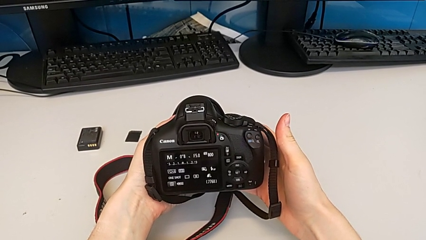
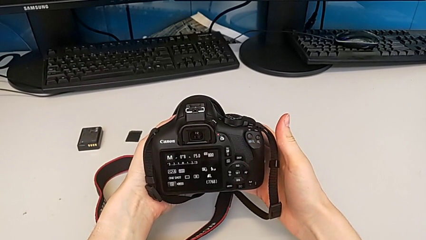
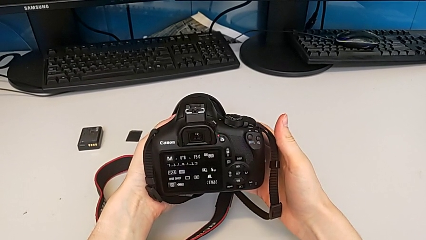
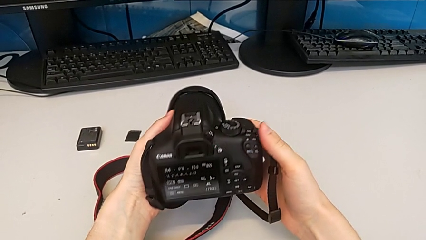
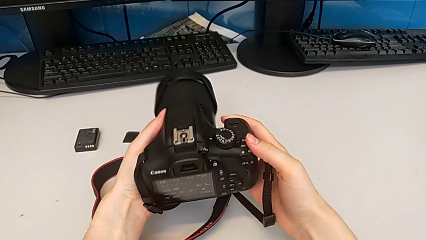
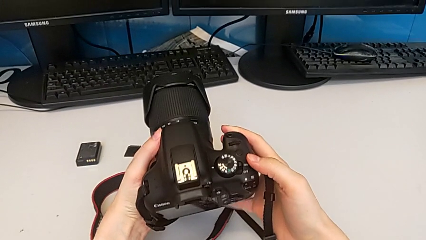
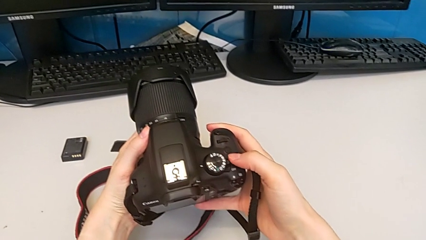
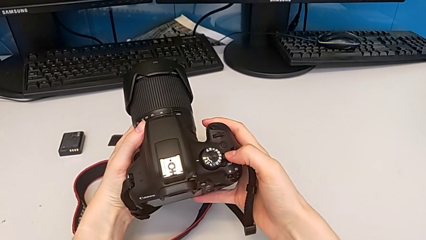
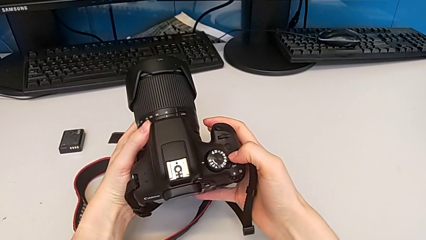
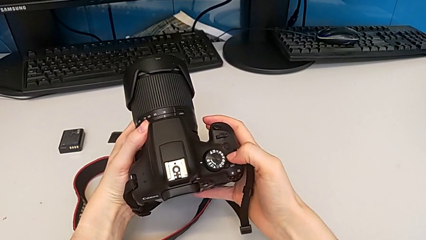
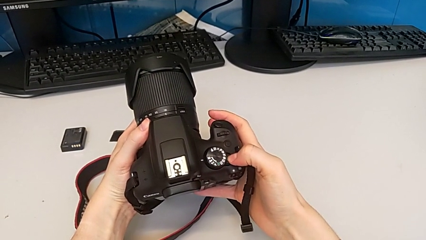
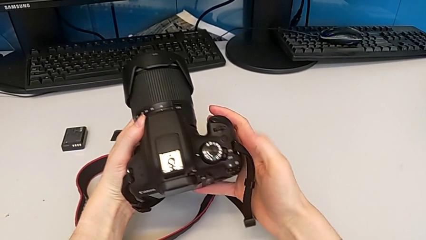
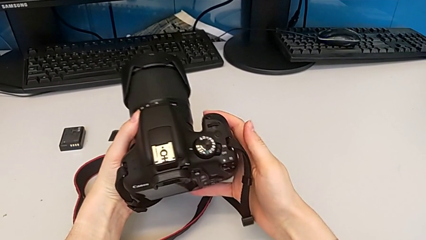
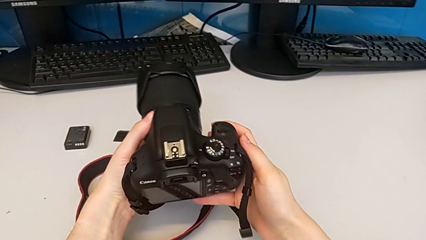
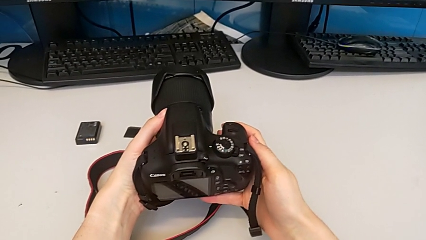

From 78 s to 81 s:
The camera wearer turns off the DSLR. They rotate the DSLR and press the rotary switch.

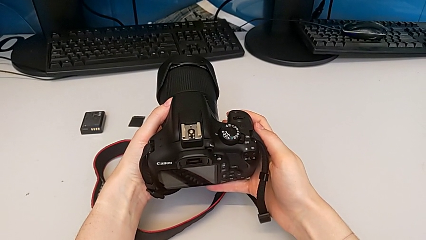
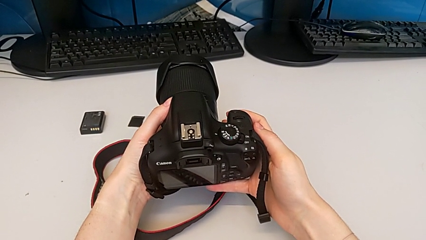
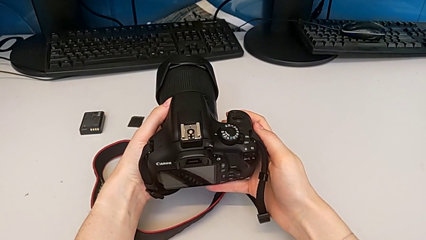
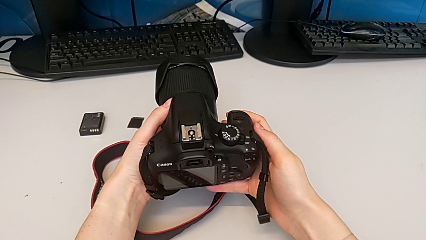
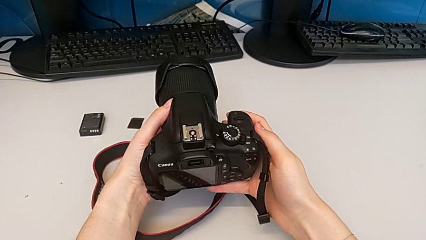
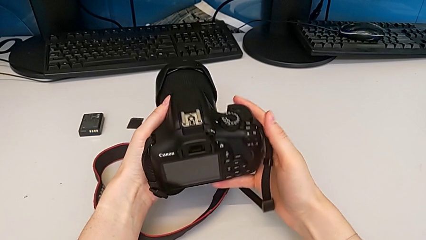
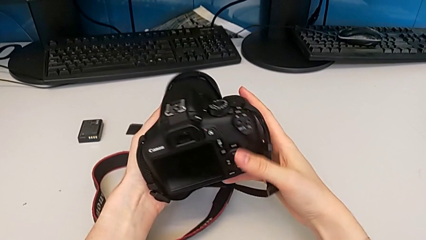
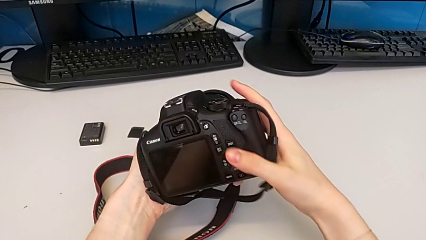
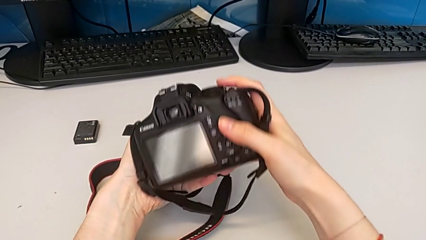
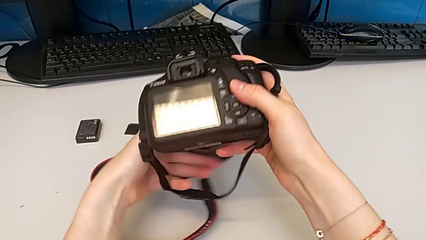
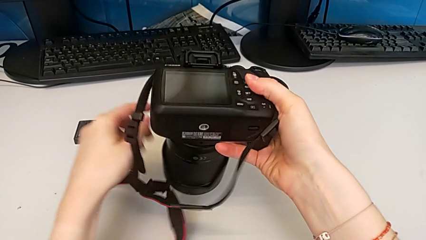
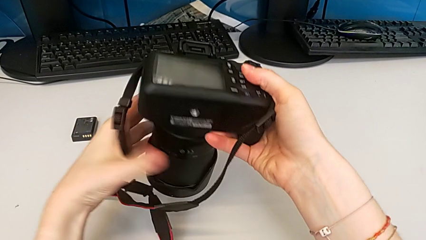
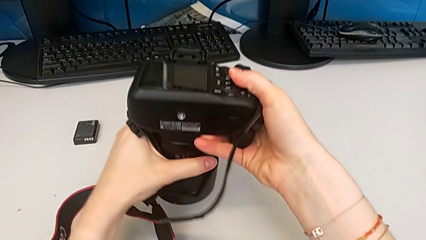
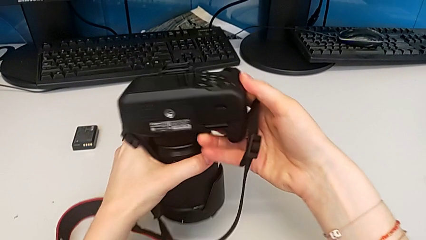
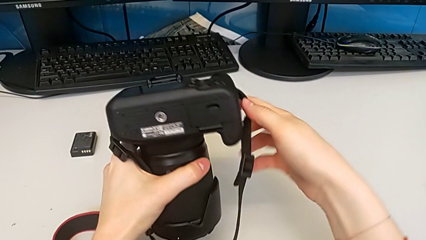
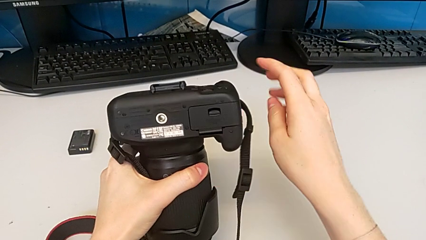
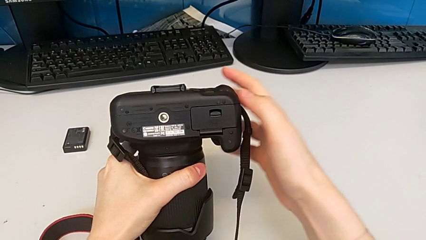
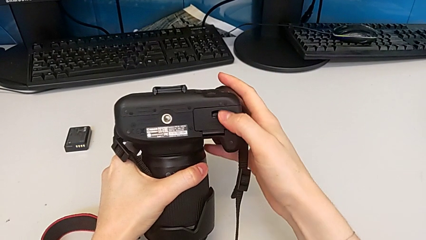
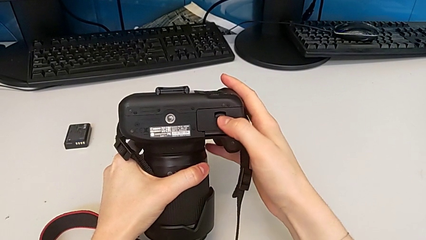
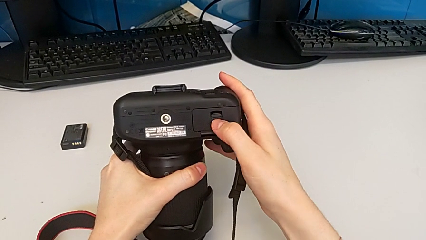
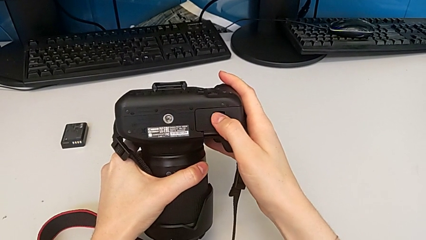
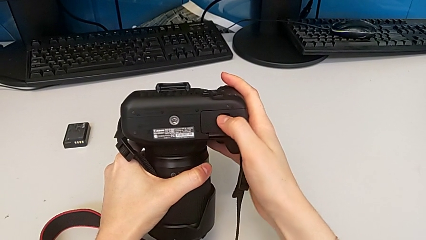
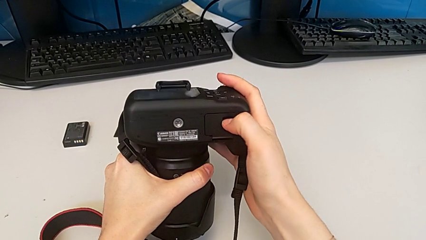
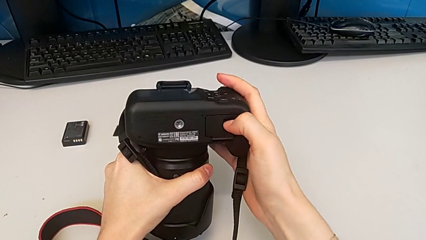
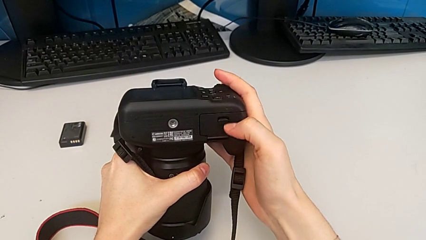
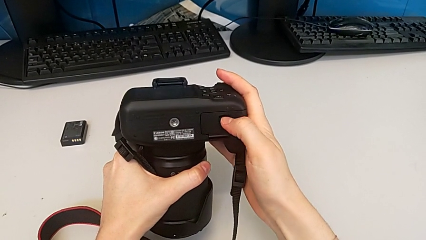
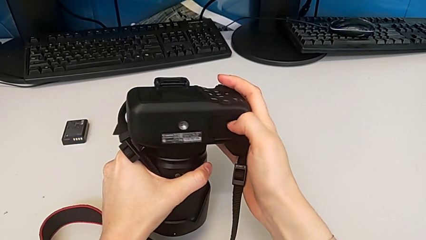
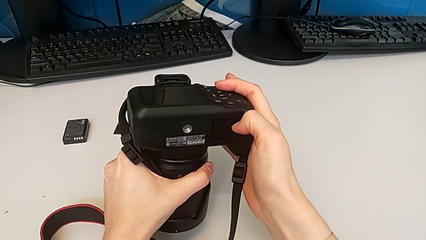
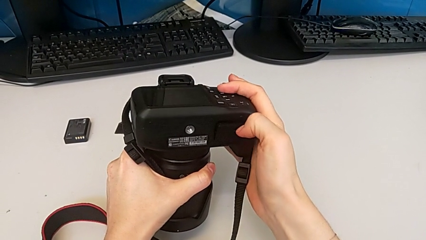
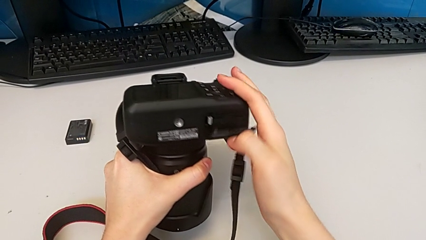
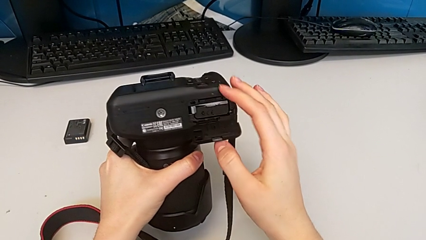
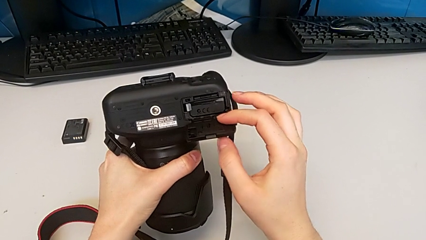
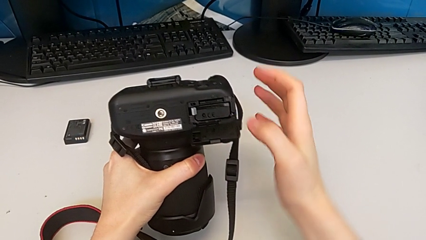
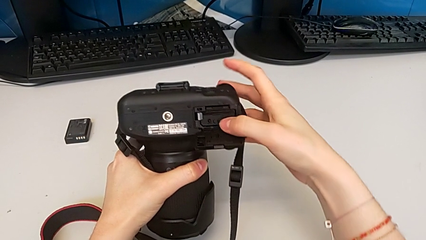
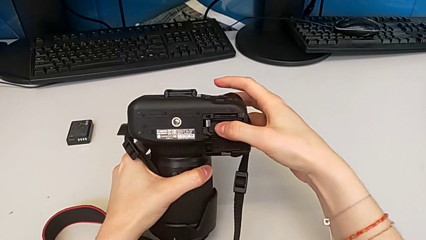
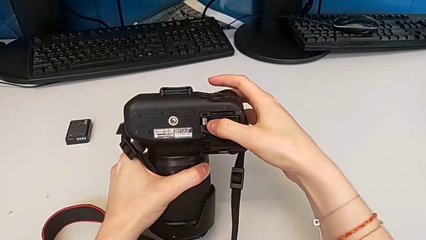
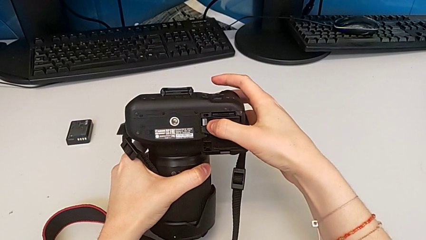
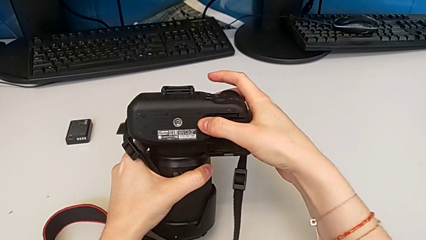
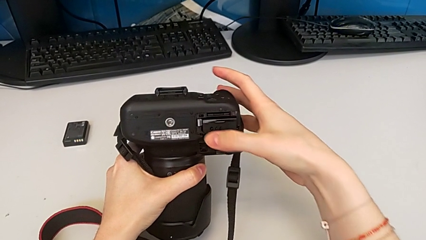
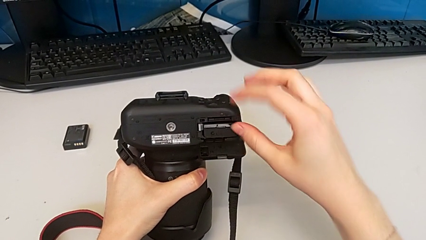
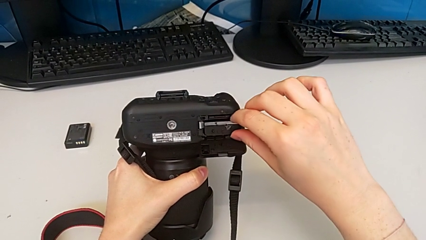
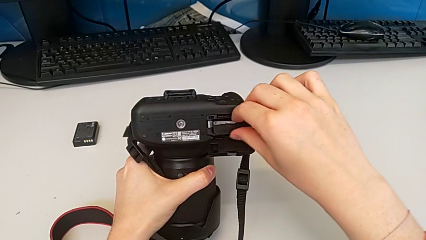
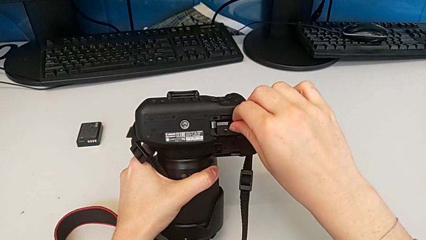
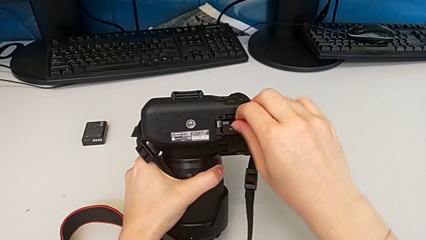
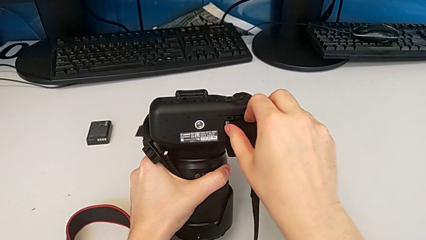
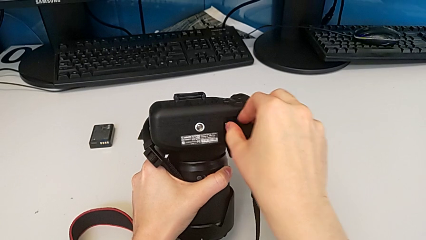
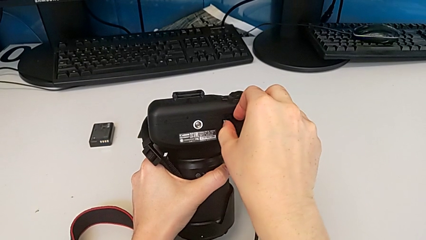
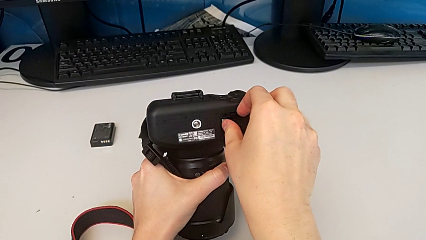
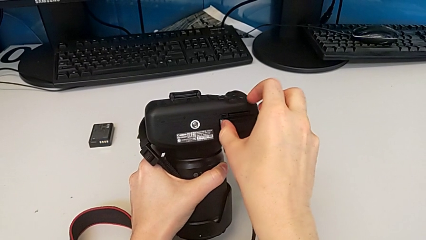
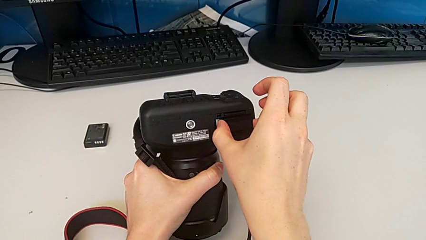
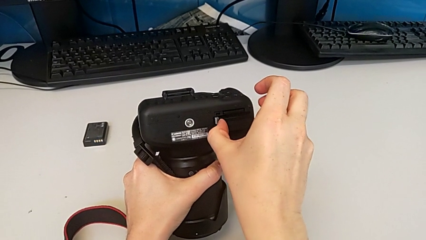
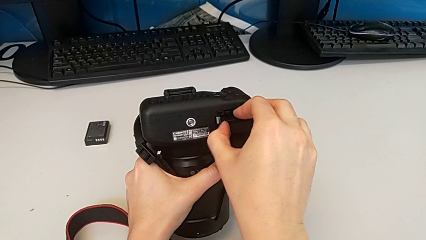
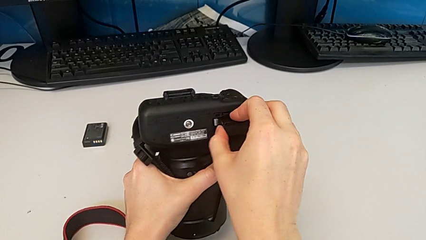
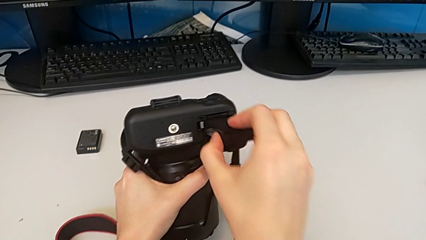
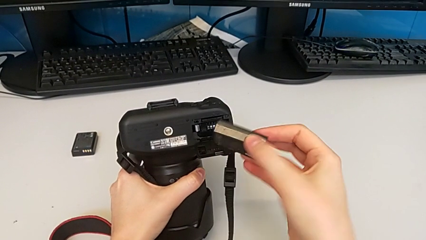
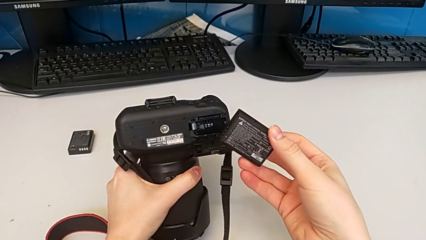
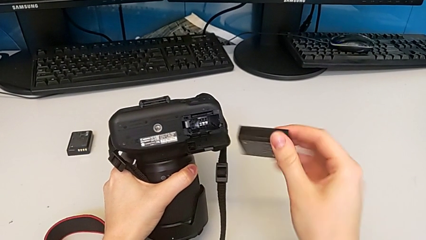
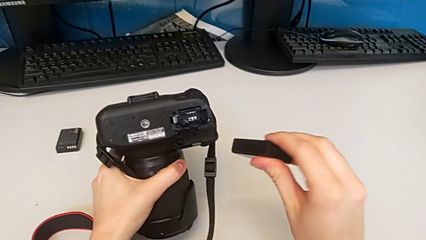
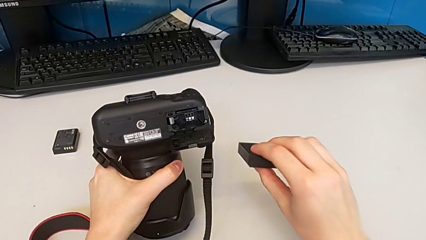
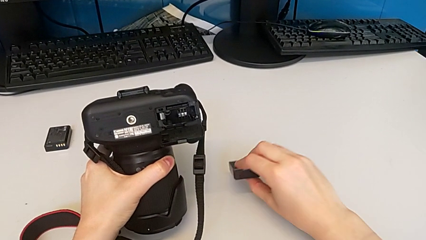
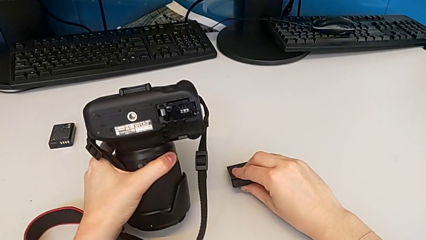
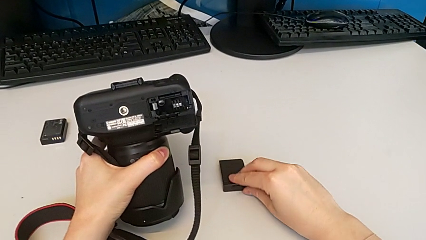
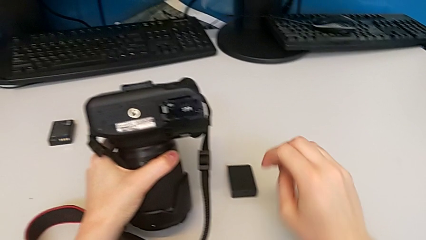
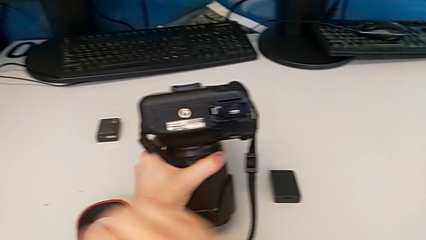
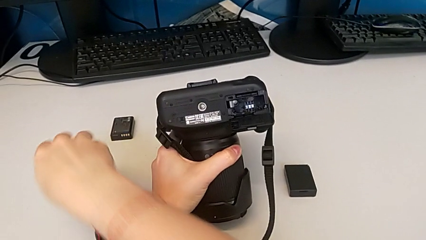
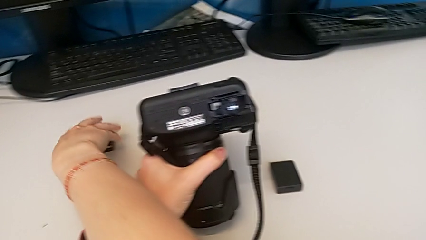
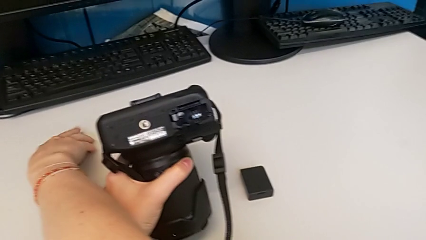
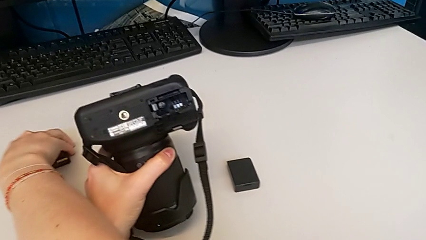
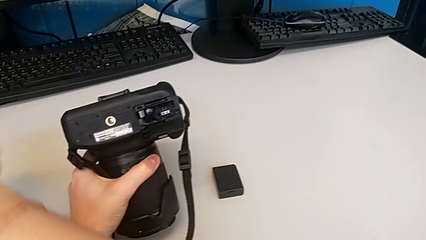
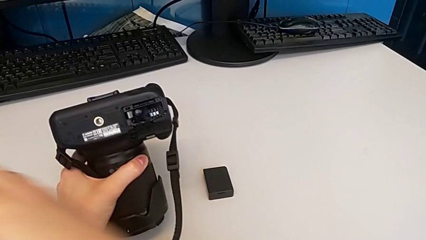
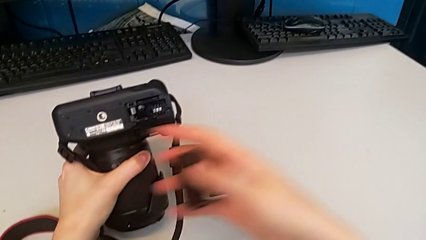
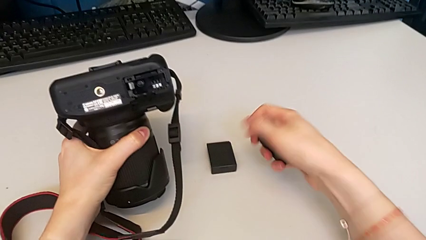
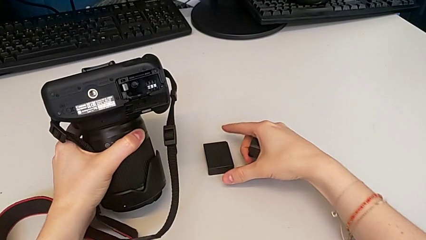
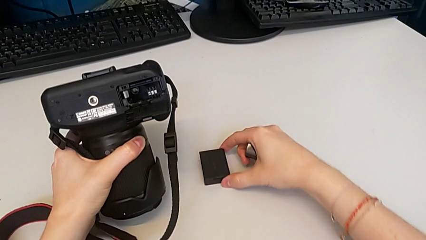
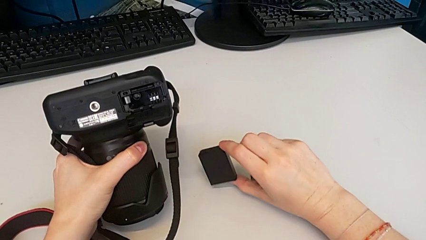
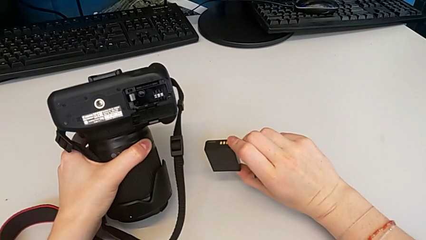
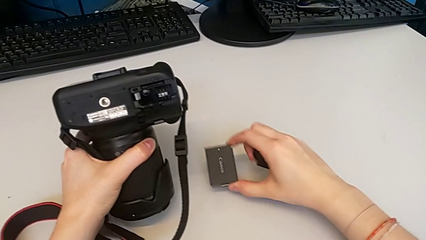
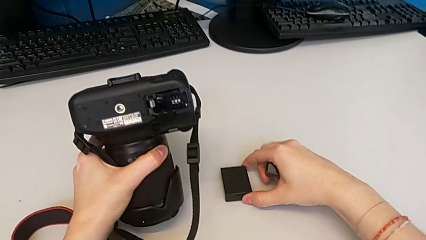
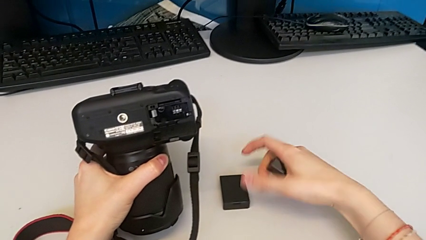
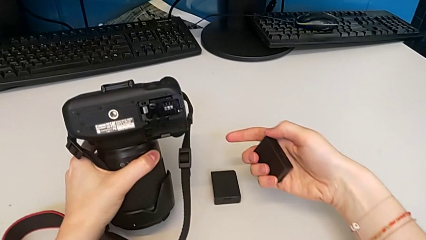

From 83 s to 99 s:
The camera wearer is exchanging the battery. They rotate the DSLR, open the battery door, withdraw the old battery, place the old battery, grab the new battery, grab the old battery and place the old battery.
